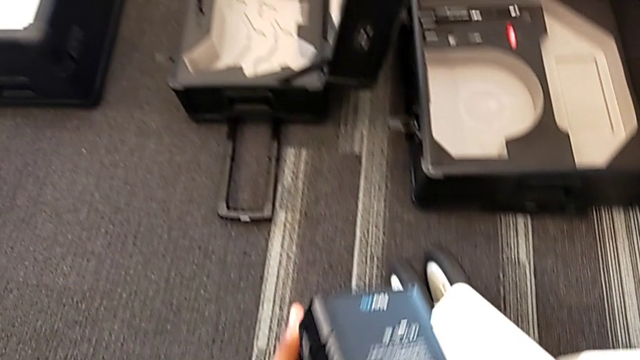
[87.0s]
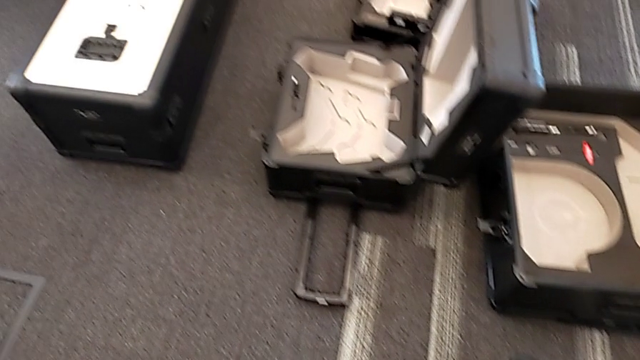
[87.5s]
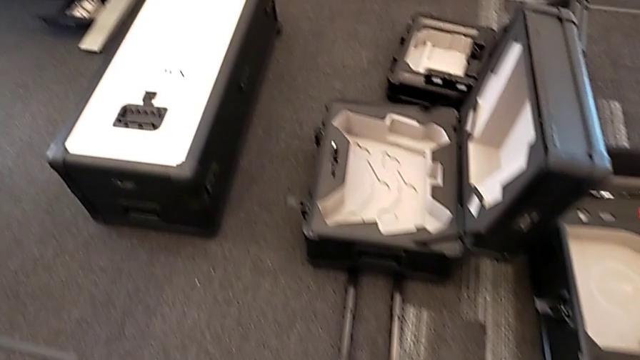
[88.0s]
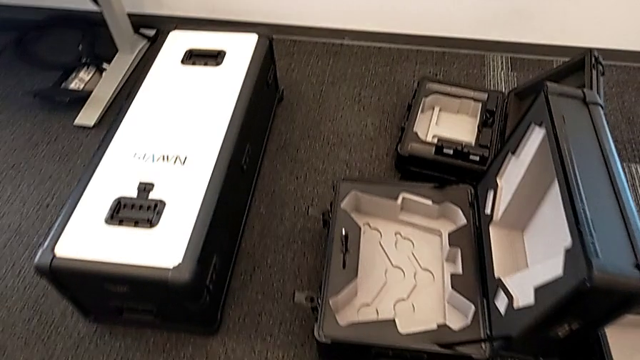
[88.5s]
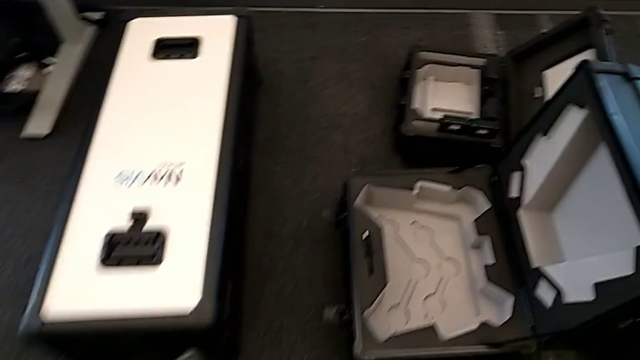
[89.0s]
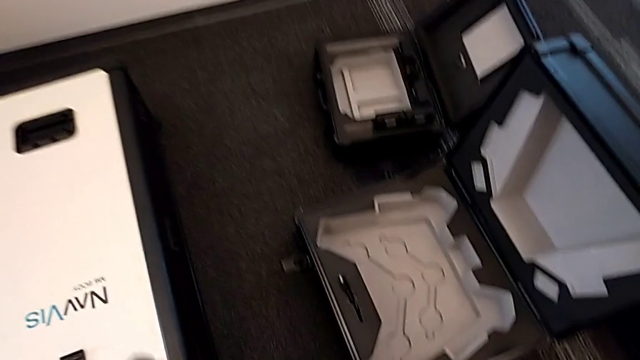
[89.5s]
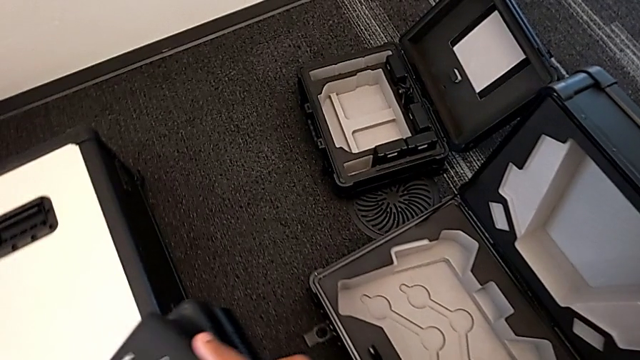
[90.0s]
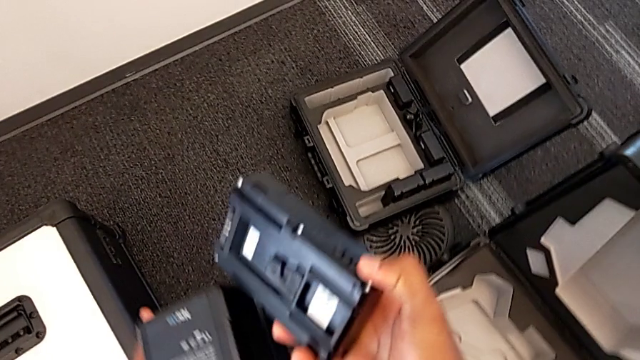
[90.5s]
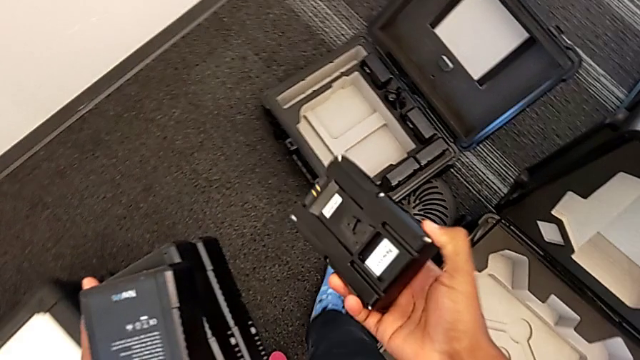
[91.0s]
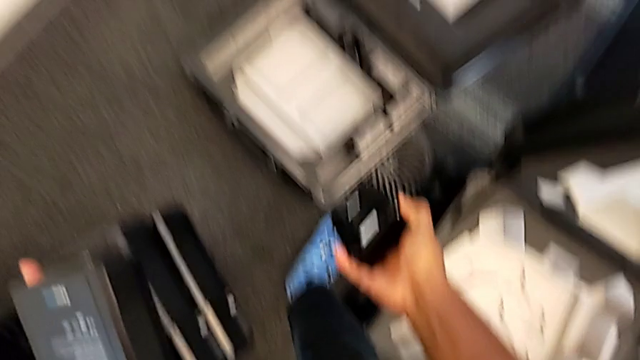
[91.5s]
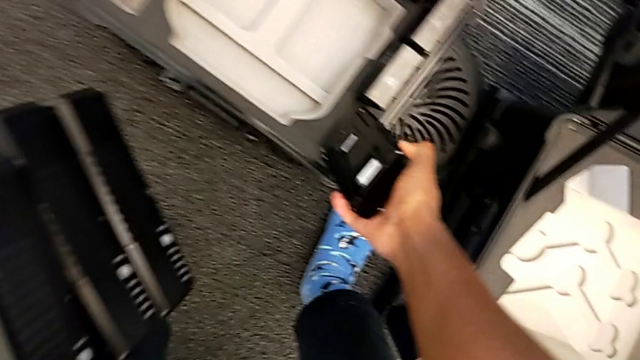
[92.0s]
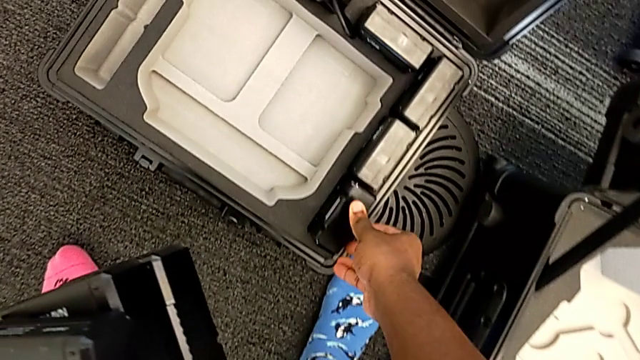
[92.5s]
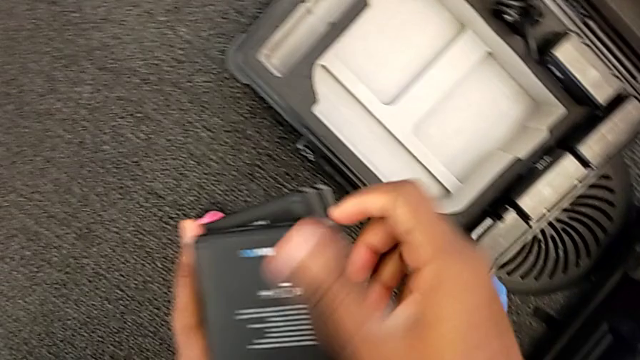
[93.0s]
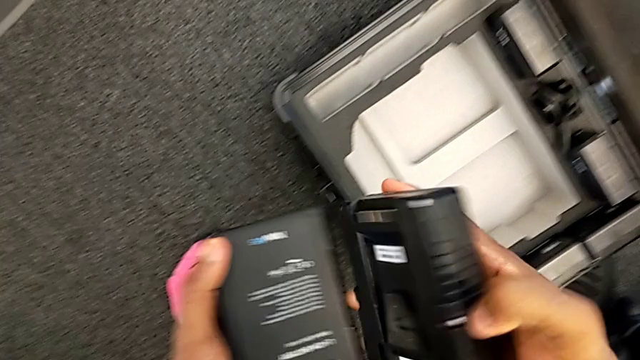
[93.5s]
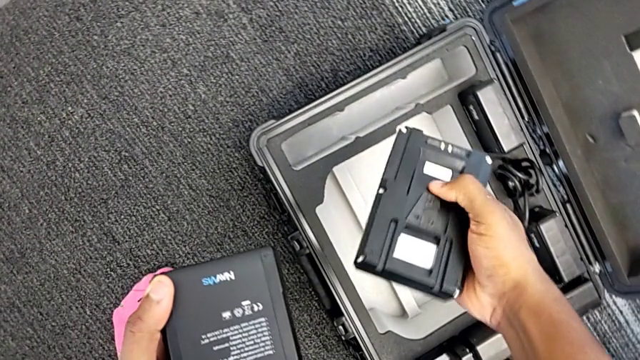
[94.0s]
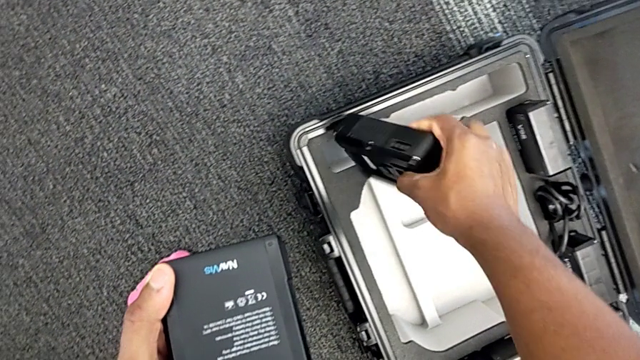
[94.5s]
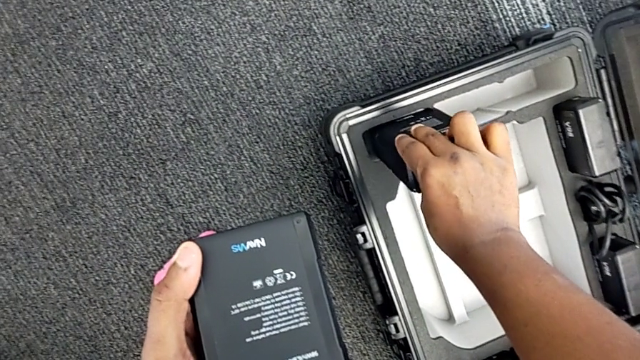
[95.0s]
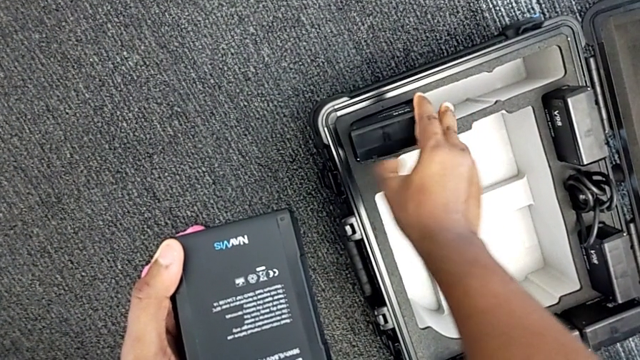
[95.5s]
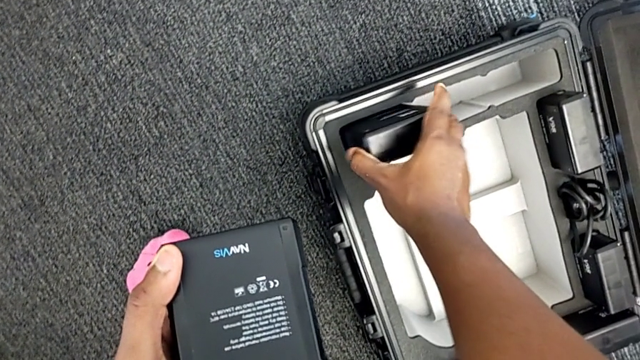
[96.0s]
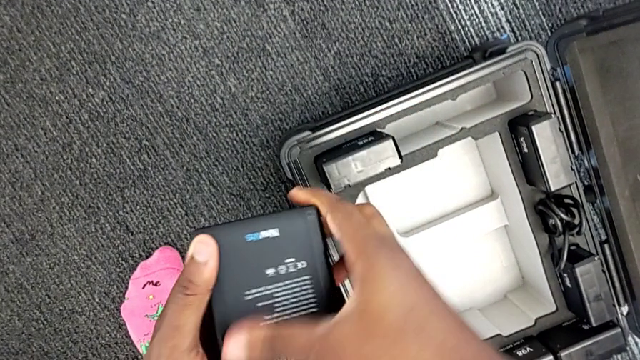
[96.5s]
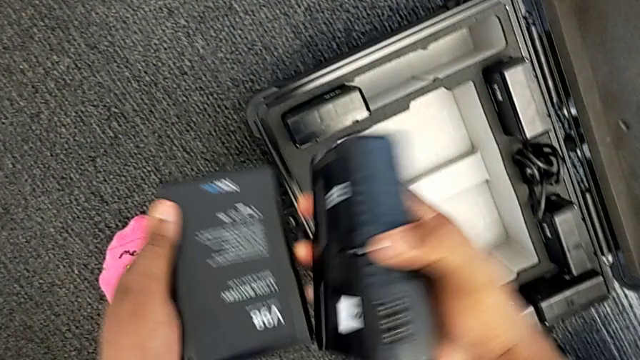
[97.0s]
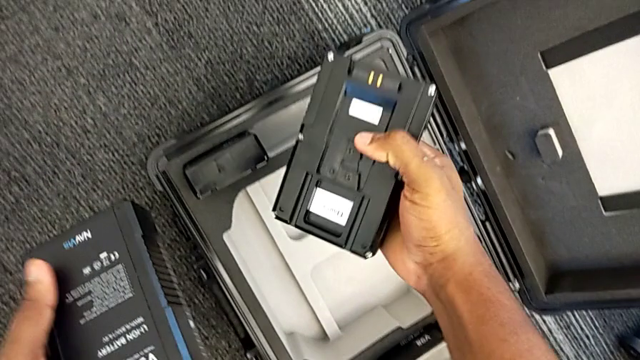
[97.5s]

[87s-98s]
The camera wearer is removing the batteries. They insert the first battery, grab the second battery, insert it and grab the third battery.

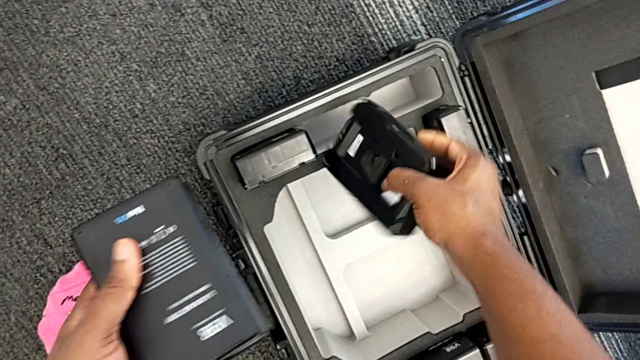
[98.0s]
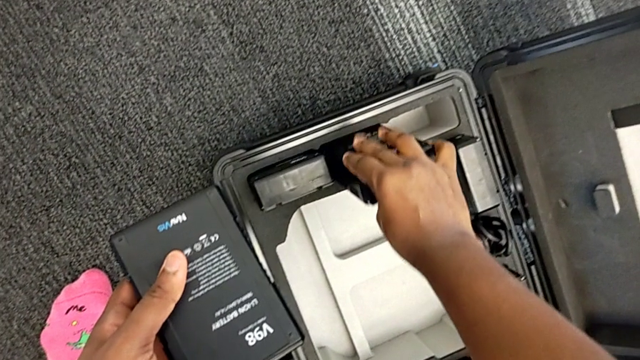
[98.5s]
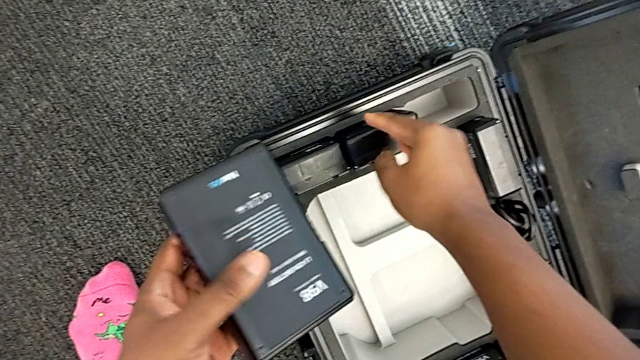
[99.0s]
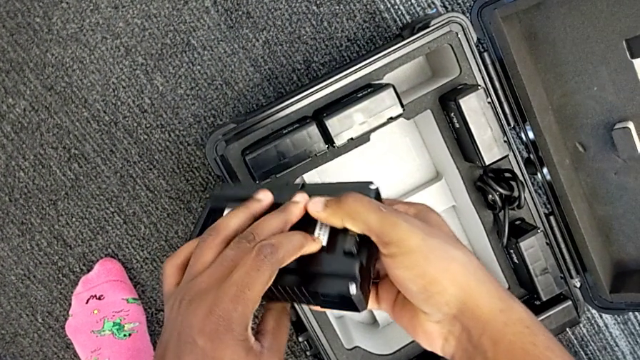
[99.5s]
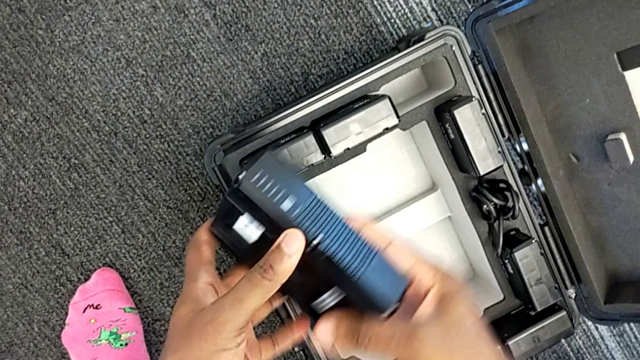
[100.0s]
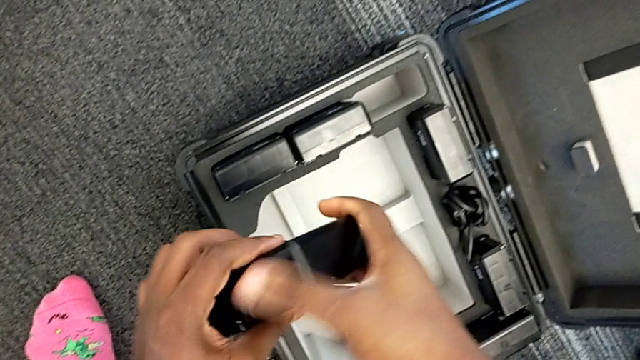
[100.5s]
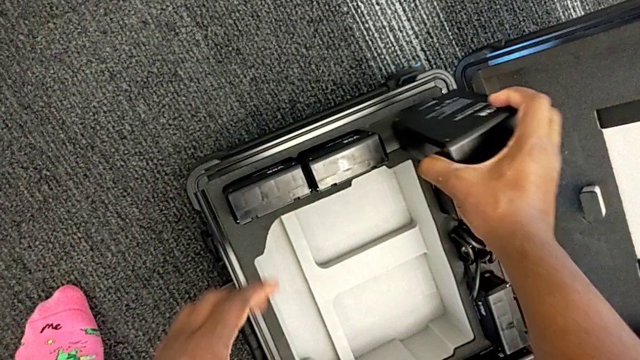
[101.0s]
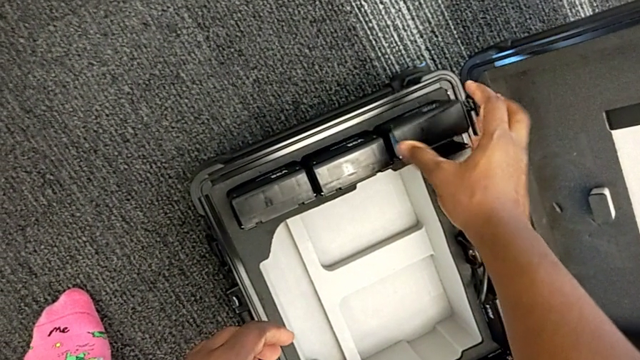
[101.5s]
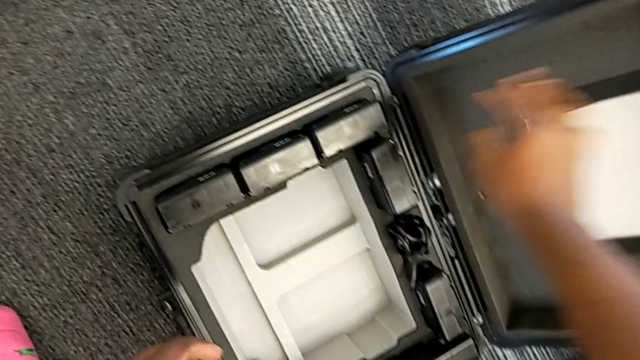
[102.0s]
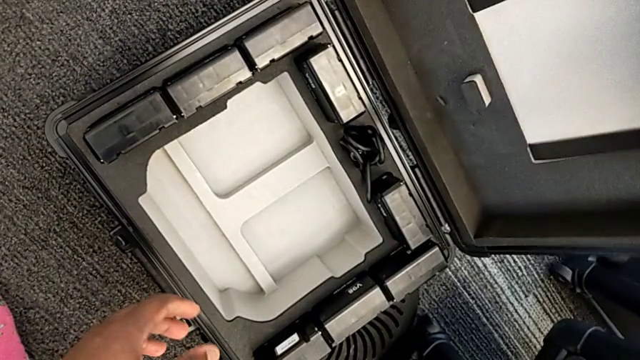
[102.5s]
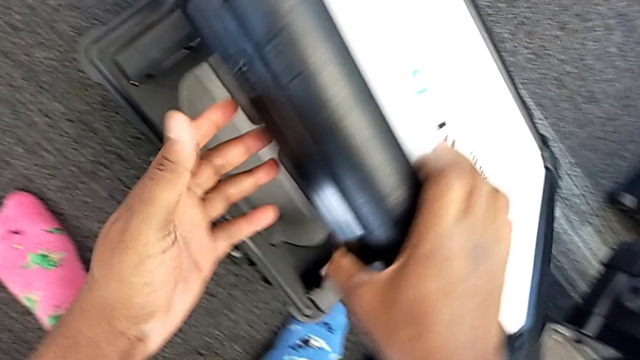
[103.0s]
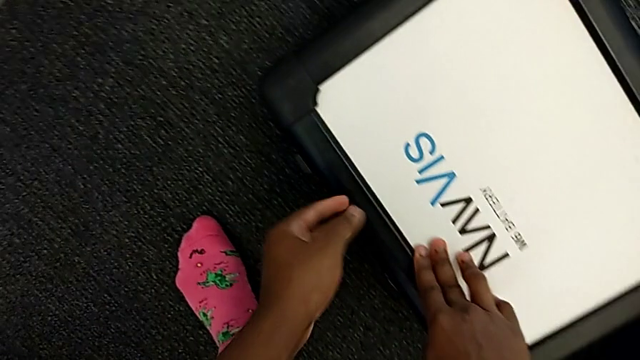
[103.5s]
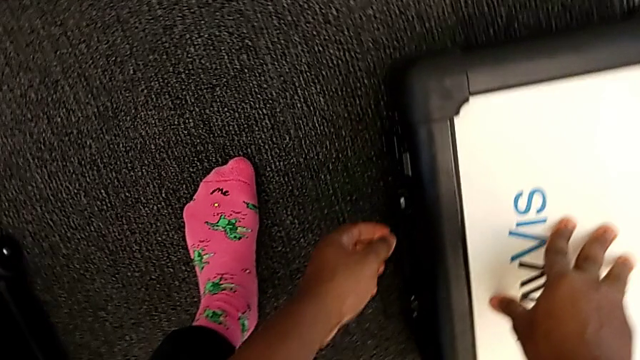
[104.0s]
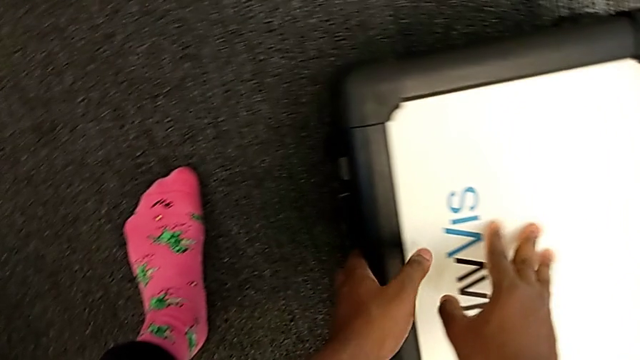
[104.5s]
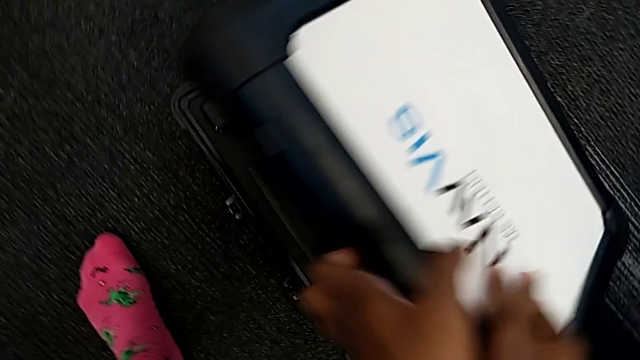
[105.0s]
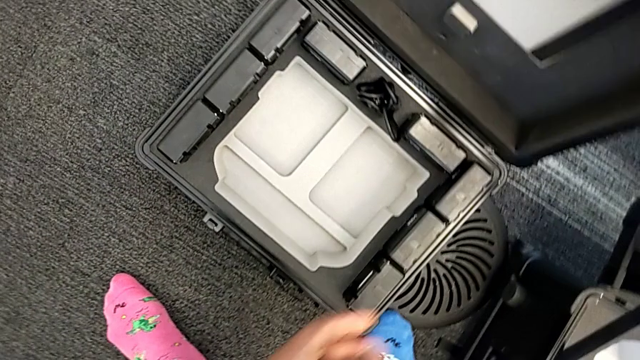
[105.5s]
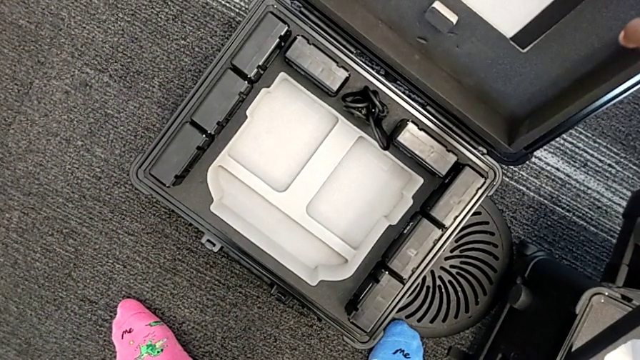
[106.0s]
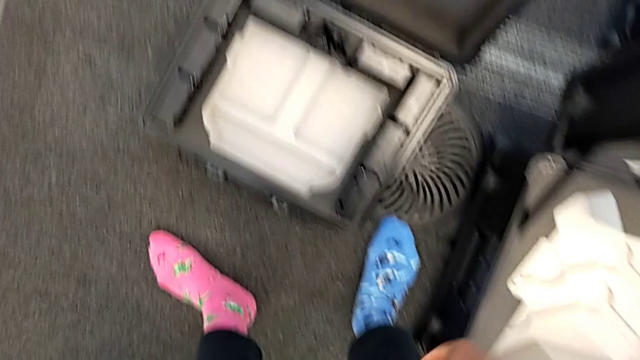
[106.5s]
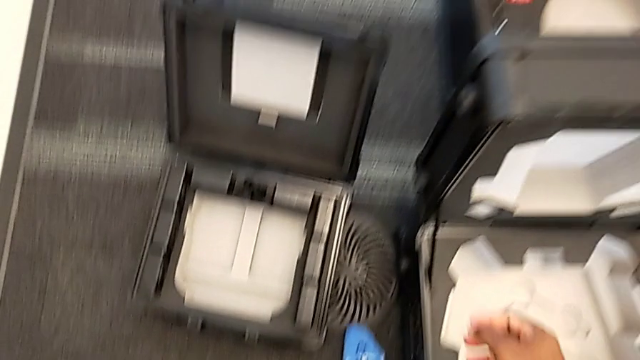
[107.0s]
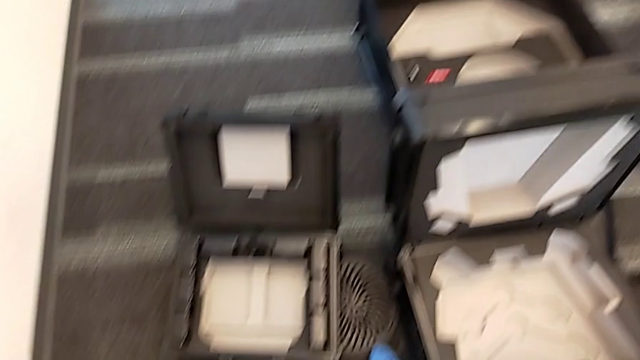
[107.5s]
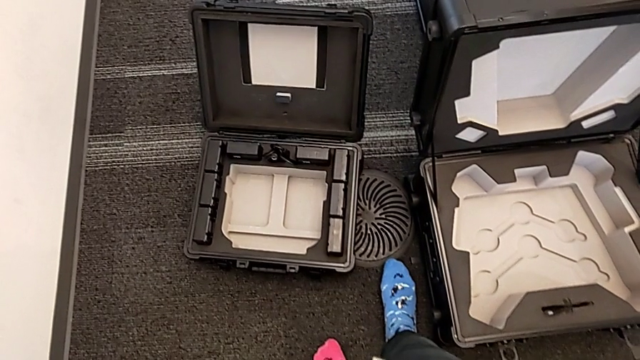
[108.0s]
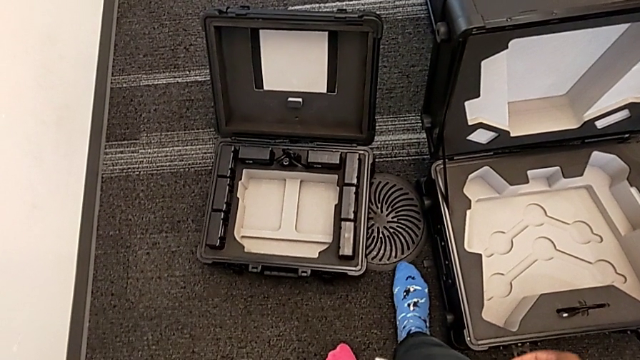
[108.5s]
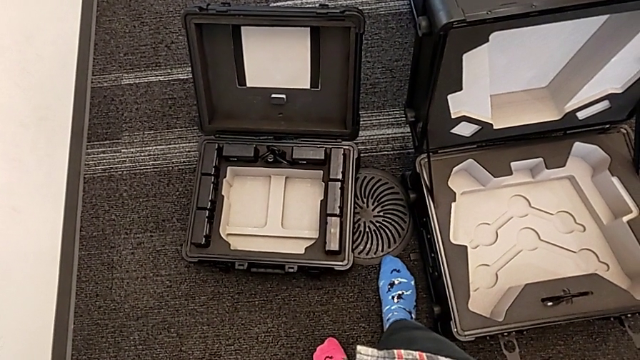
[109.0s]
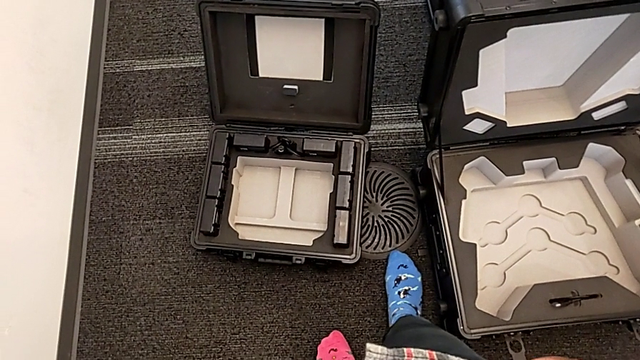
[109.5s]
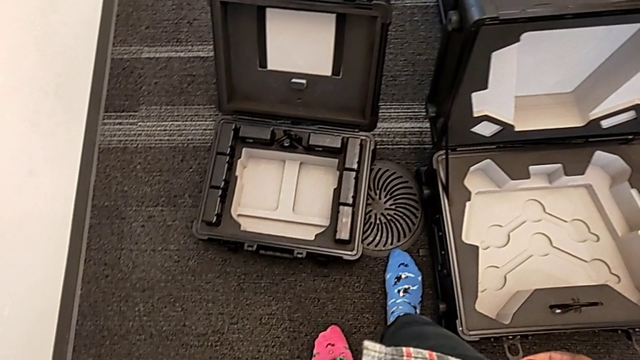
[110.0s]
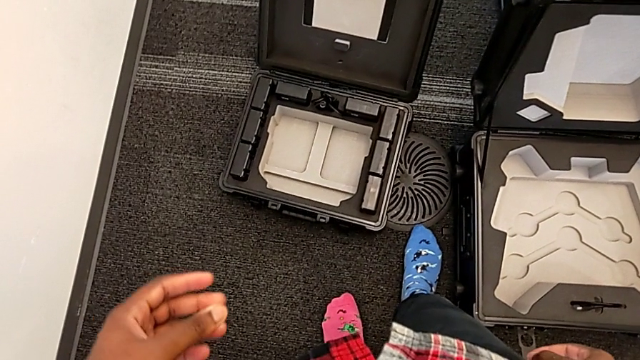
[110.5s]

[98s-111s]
The camera wearer is removing the batteries. They insert the third battery, grab the fourth battery, insert it, close the battery box and open it.
